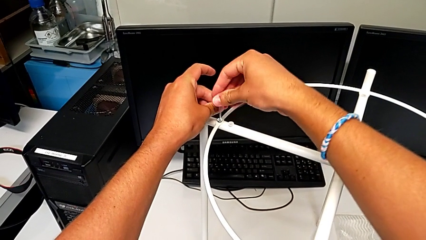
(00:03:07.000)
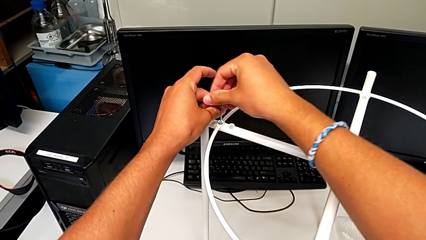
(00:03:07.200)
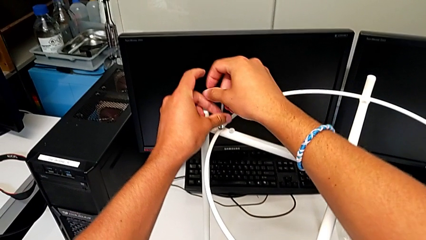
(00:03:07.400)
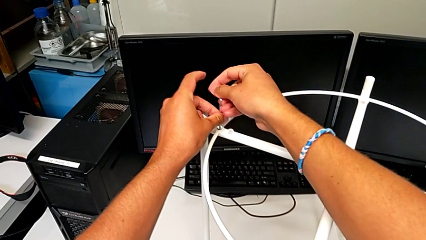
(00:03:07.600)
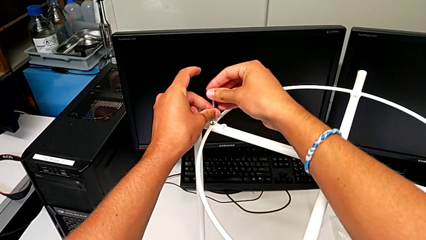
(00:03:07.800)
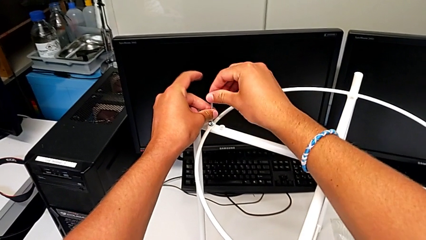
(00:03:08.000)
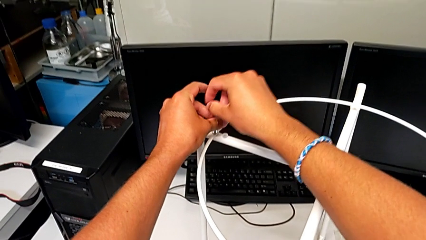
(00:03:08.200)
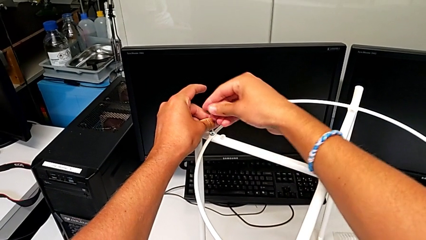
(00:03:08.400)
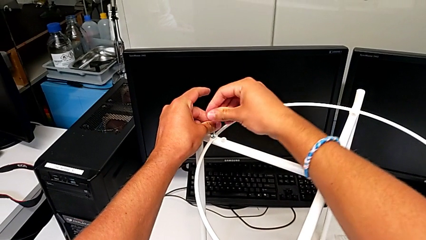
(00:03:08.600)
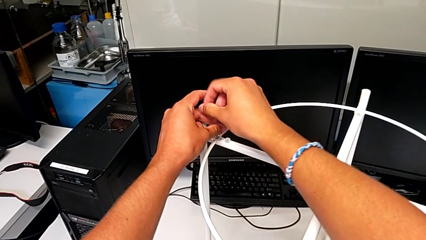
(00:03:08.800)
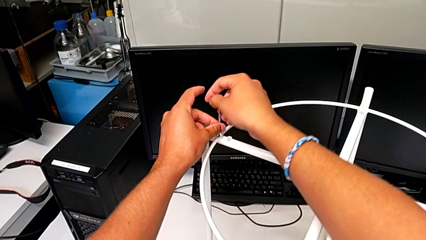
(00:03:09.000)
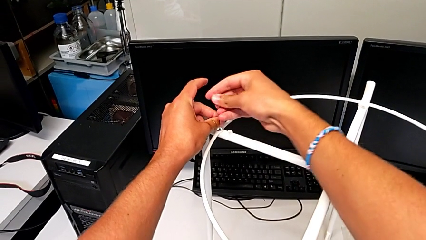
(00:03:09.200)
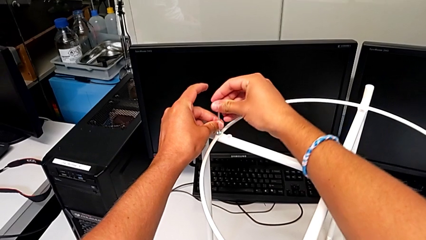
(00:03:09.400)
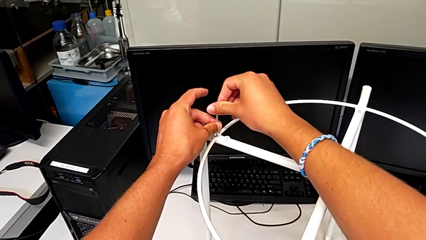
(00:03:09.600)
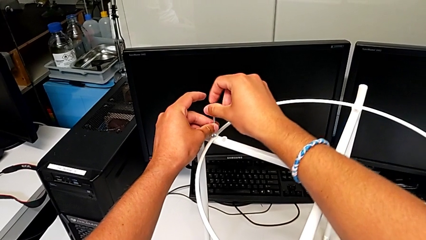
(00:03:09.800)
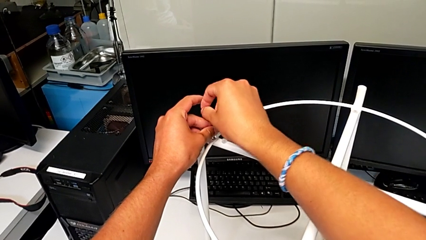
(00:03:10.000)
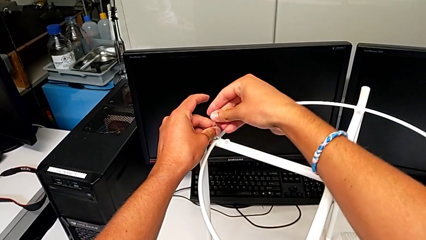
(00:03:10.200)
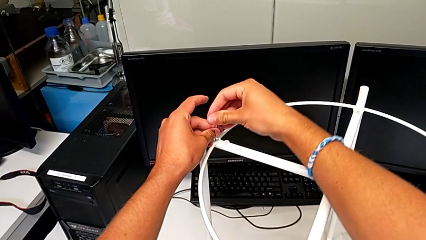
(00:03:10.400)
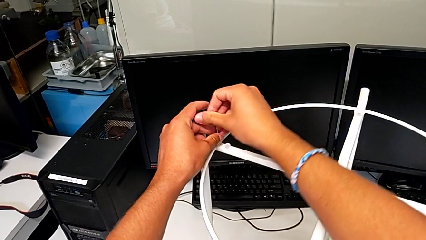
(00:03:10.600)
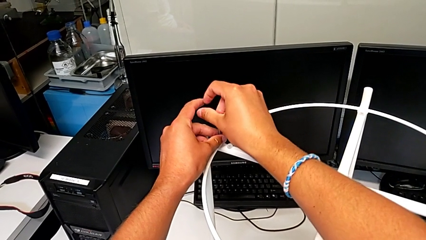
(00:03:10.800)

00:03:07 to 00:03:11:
The camera wearer is putting the circle on the leg. They keep screwing the hex socket head.

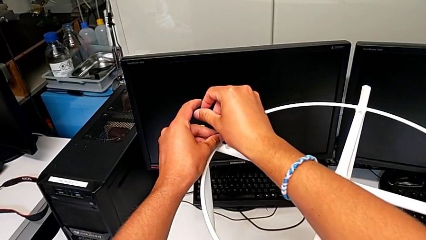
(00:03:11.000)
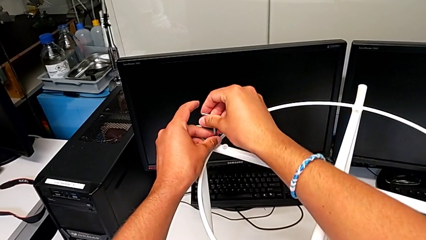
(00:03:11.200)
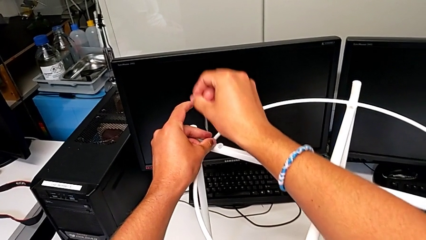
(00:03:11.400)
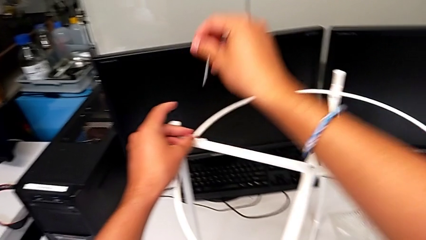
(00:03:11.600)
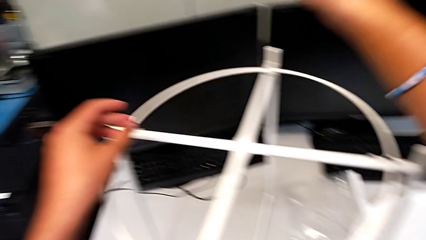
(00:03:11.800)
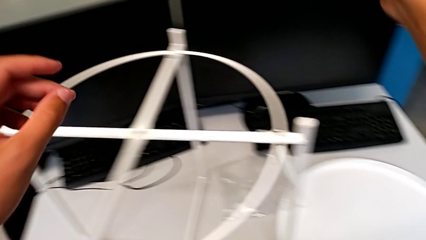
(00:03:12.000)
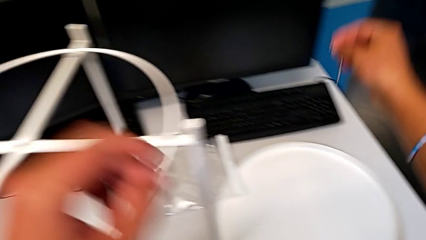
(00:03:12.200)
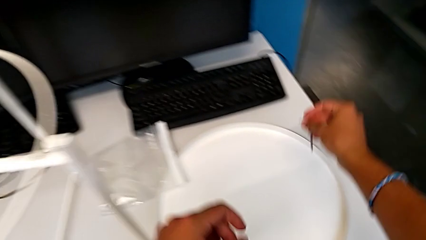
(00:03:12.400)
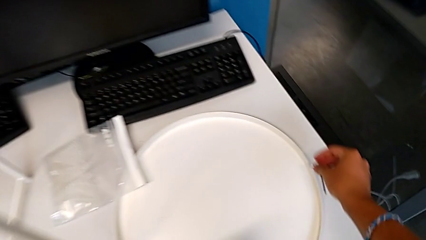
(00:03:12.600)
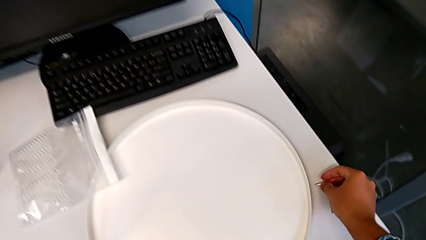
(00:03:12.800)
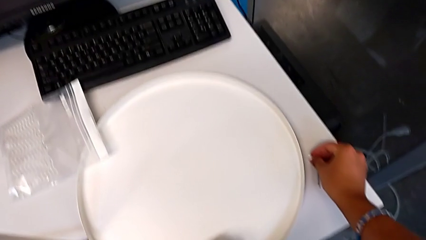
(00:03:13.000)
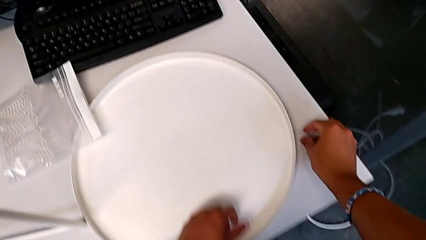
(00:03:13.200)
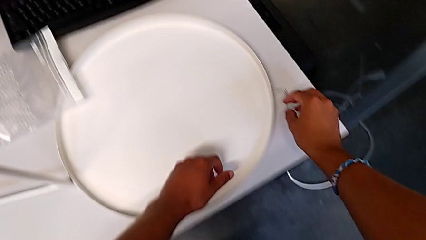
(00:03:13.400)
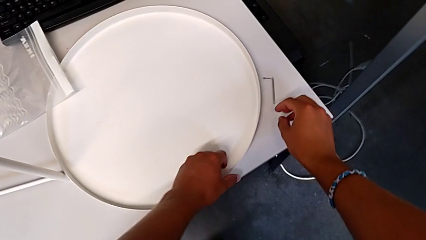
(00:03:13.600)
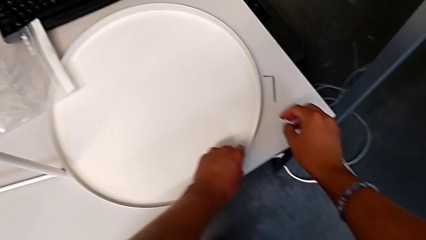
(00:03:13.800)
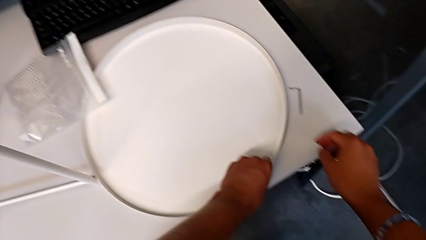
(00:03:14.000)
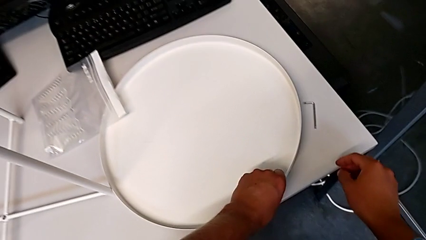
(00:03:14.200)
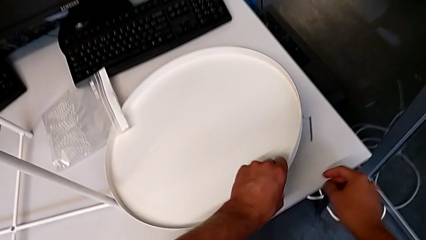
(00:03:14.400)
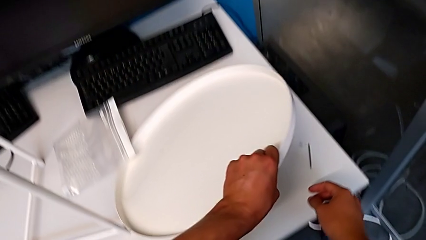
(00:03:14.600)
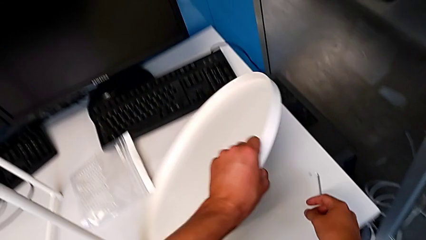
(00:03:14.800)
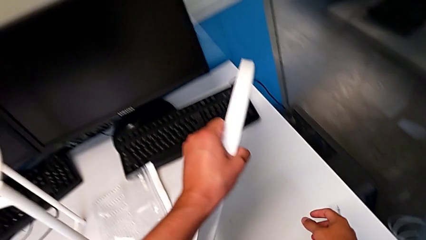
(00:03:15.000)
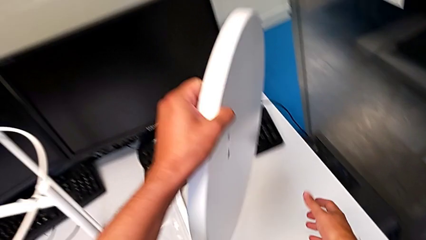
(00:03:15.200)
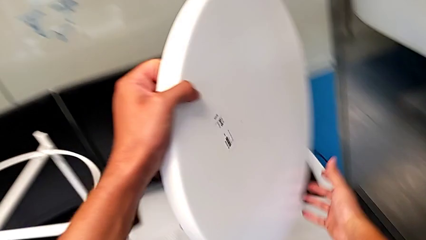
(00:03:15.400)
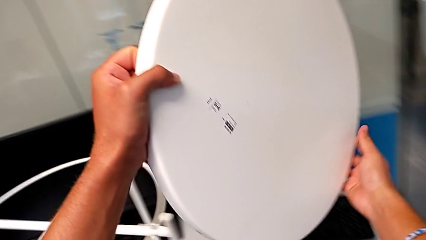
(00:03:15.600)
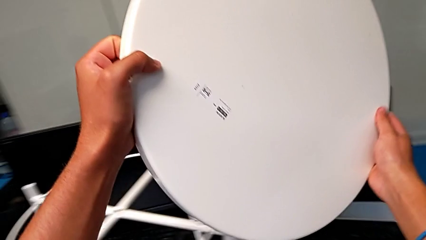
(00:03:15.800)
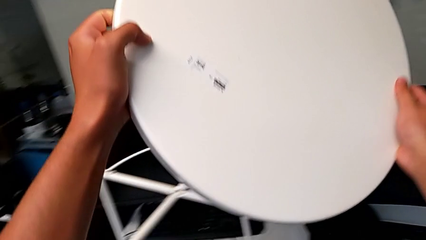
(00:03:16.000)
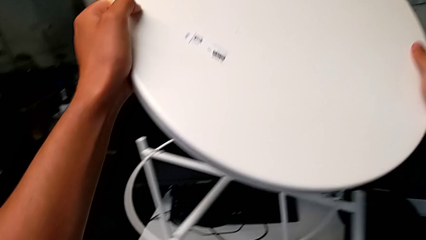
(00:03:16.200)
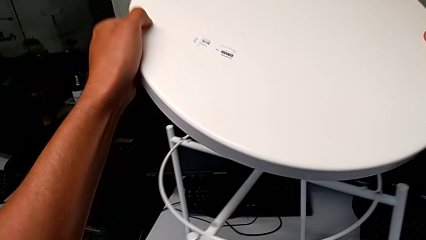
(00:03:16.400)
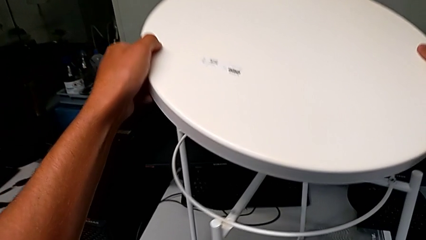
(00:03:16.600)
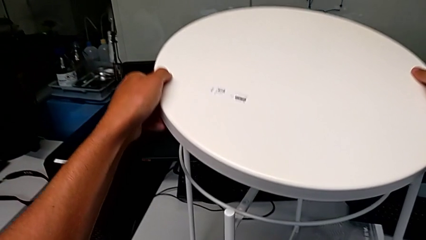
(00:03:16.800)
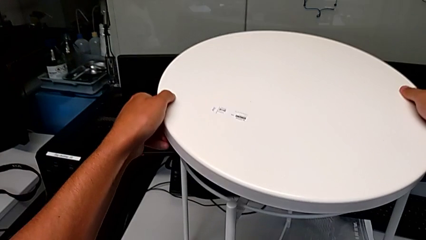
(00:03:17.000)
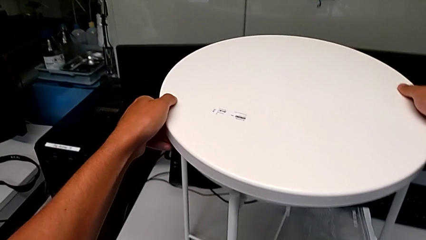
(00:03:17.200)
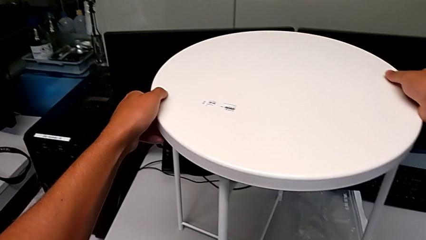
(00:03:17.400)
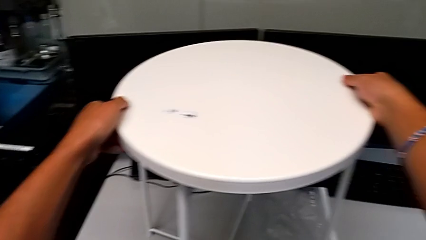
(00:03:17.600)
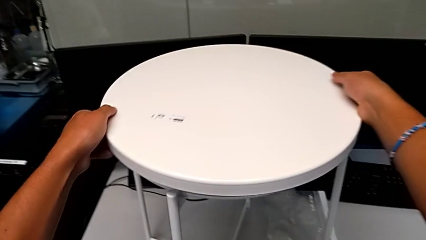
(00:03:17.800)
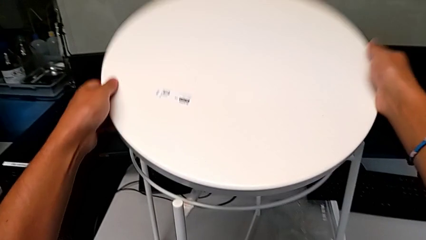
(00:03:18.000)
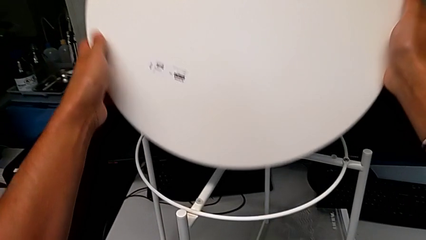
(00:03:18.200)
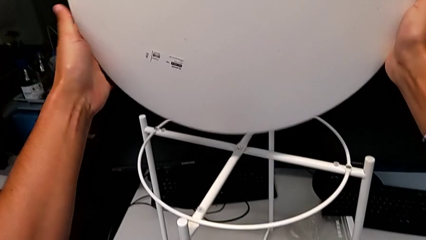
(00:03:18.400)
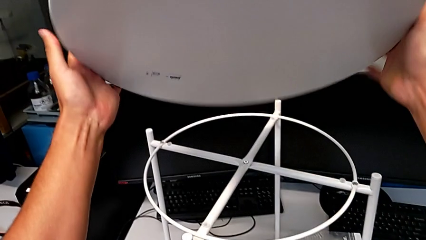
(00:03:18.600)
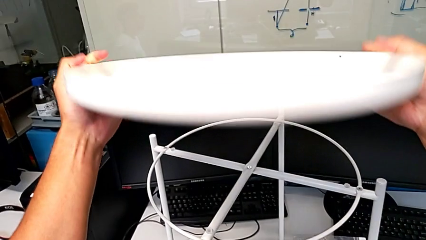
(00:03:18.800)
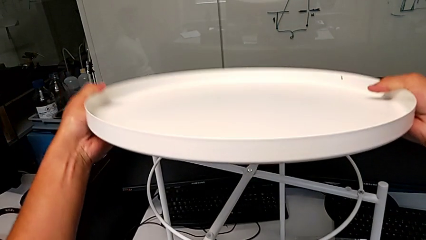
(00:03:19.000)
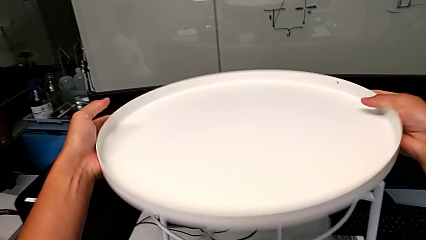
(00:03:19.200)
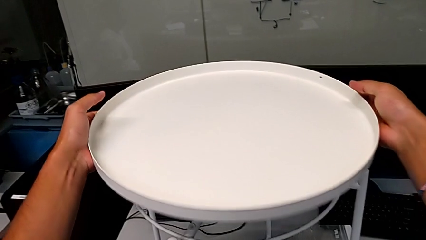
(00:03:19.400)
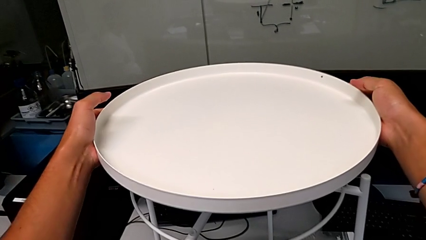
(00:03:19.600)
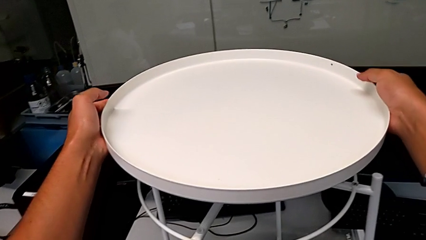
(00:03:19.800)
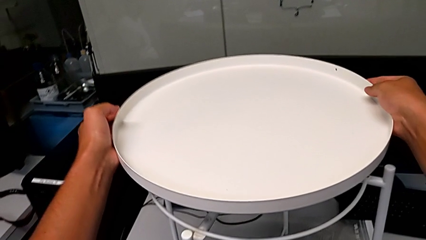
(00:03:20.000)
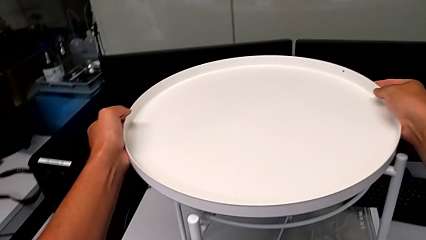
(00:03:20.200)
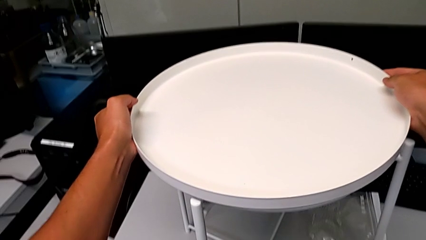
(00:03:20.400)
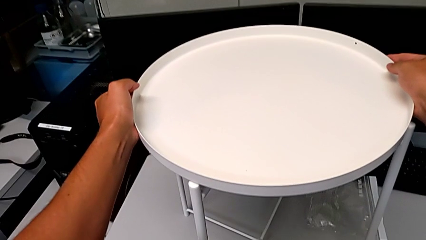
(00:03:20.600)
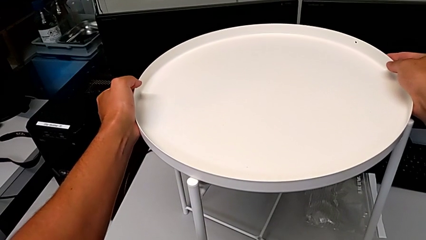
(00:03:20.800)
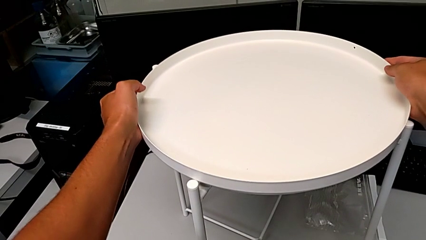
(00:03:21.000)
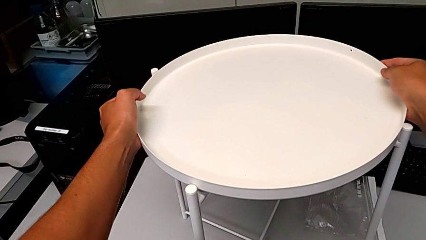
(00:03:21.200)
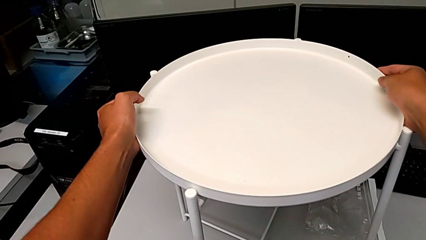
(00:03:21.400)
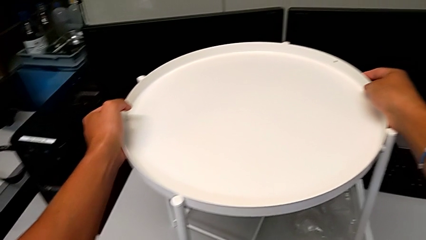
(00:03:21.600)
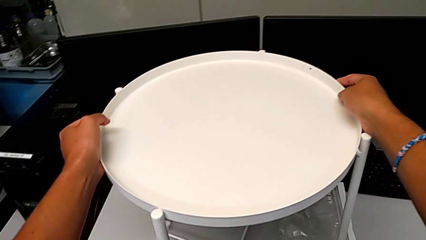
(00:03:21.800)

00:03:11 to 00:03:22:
The camera wearer puts the tray on the legs. They withdraw the Allen wrench, place it, grab the tray, wrongly rotate it, approach the tray table, rotate the tray and place it.
